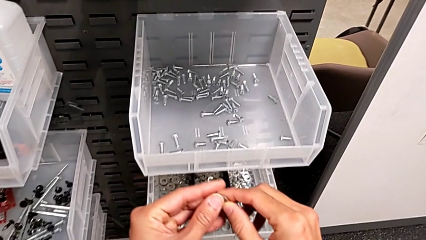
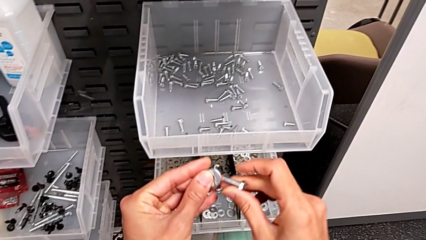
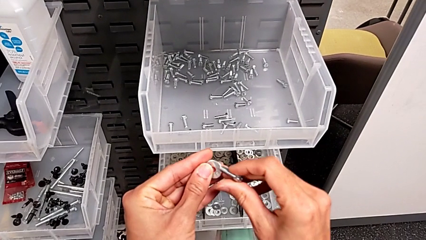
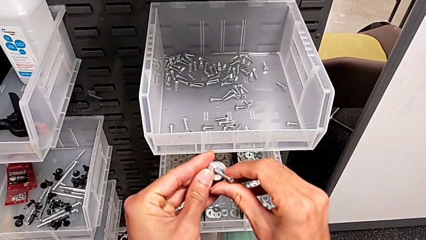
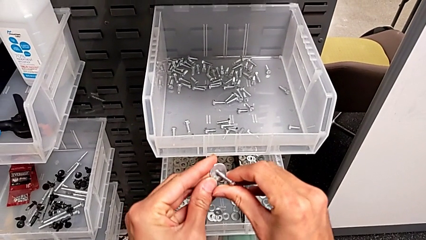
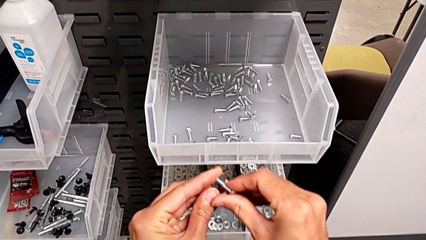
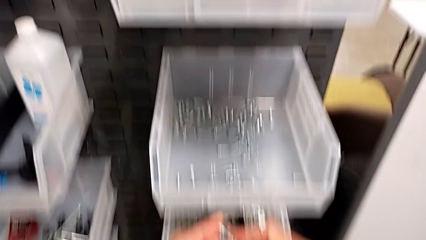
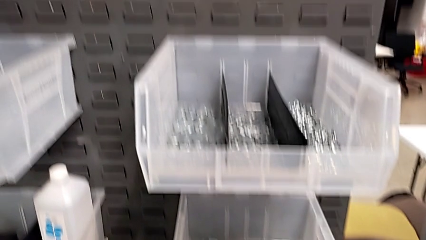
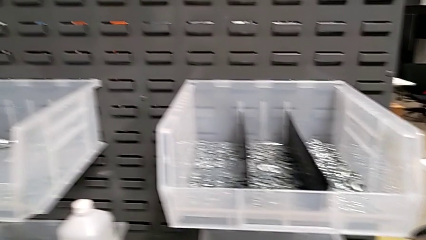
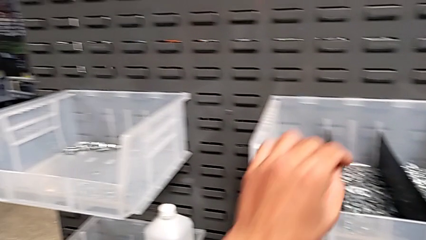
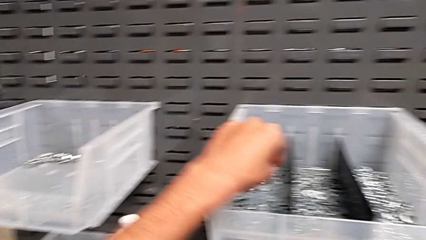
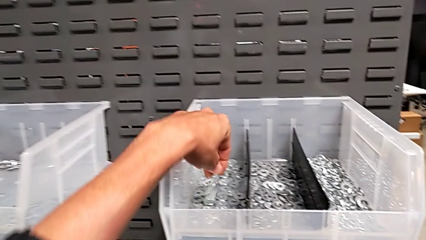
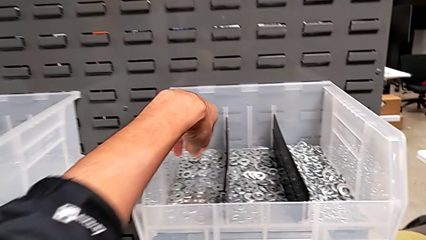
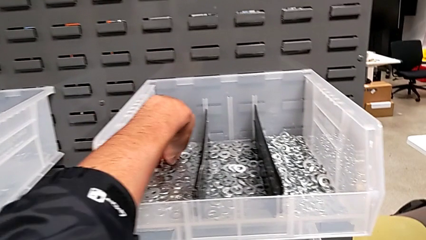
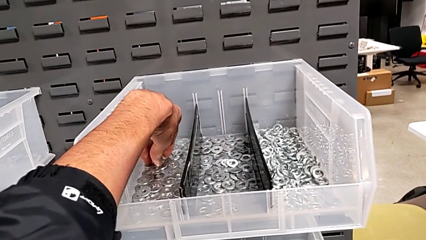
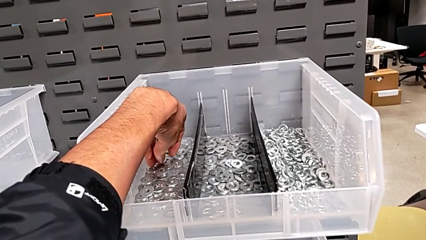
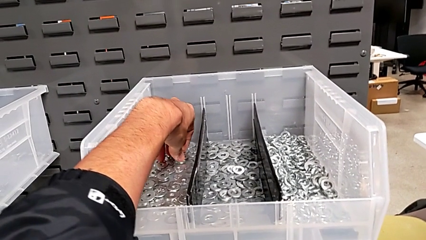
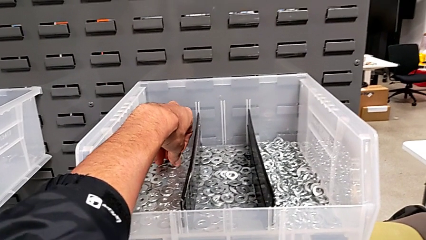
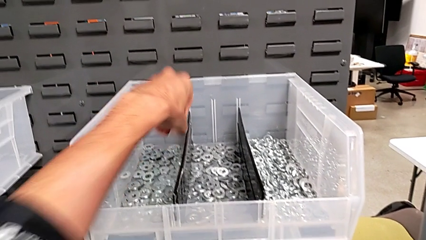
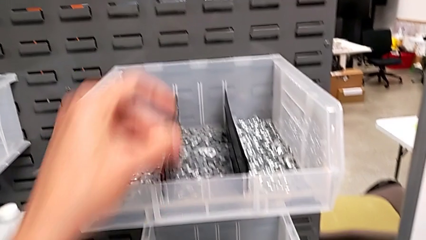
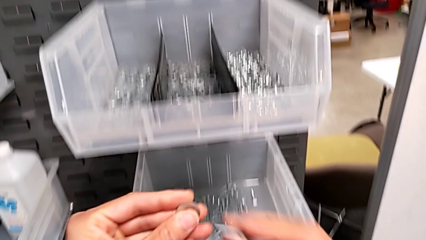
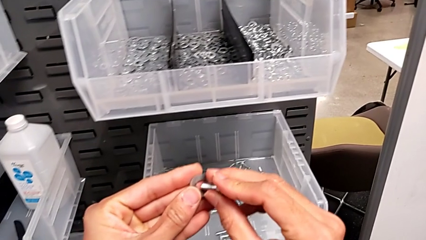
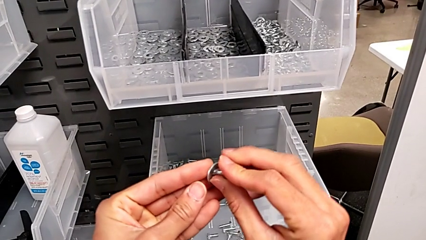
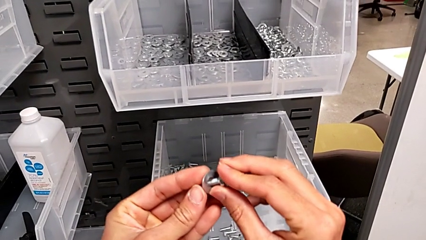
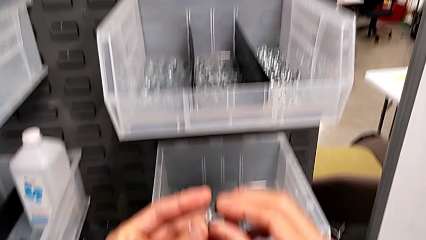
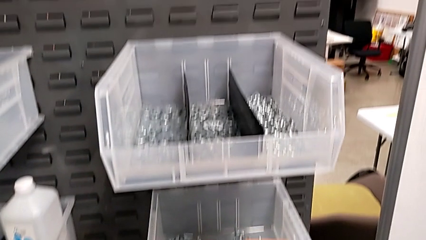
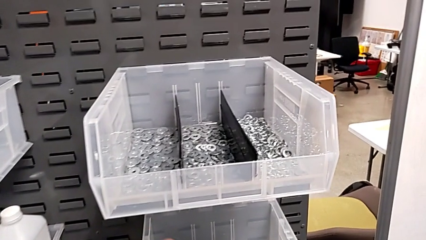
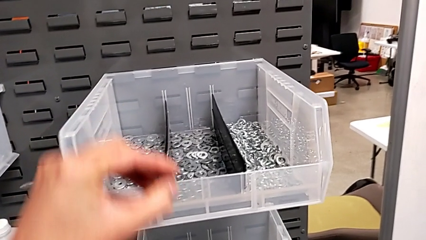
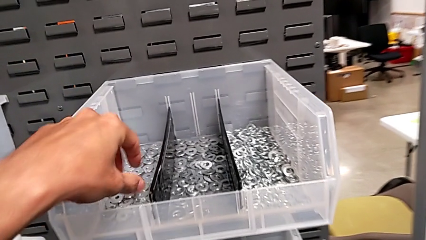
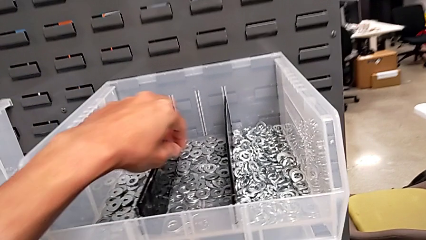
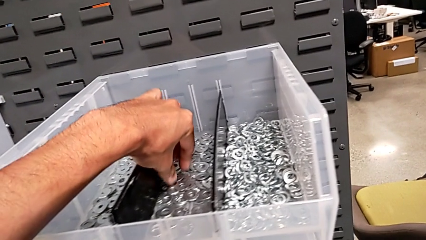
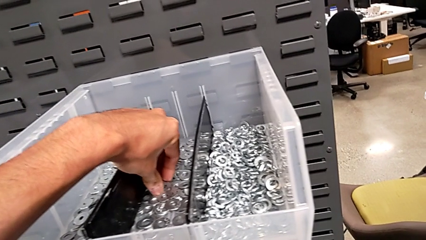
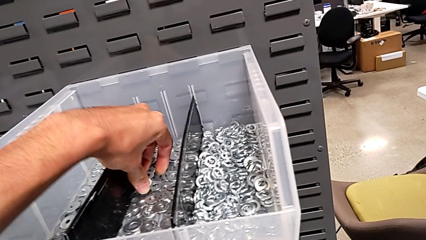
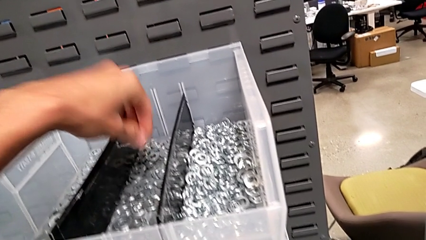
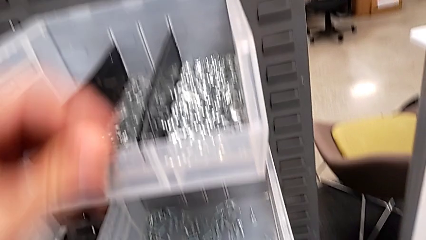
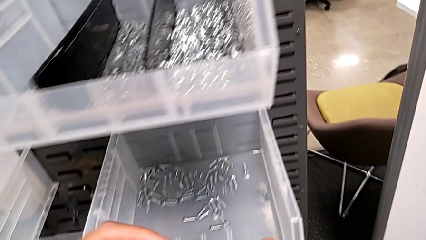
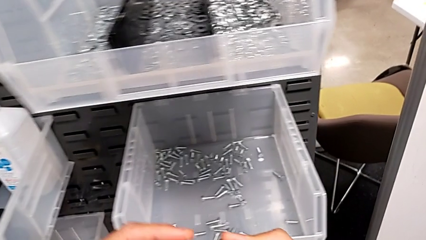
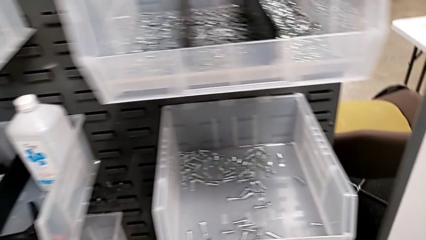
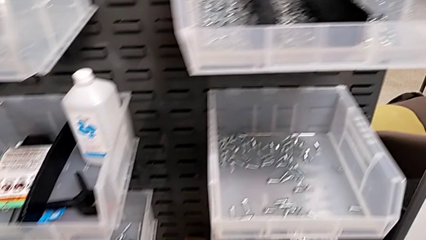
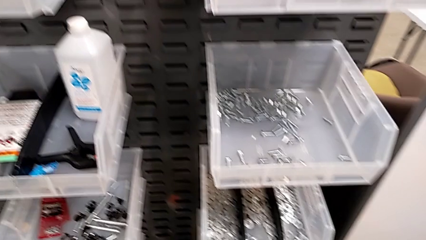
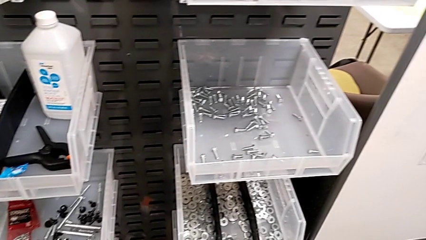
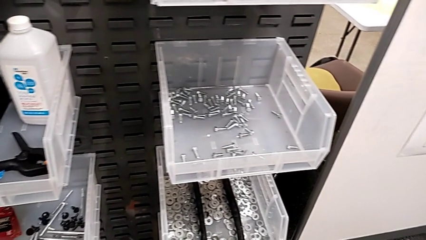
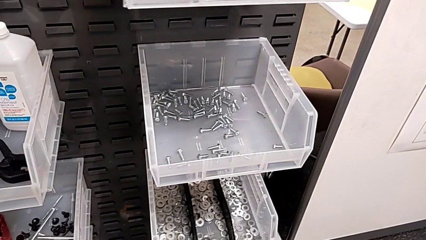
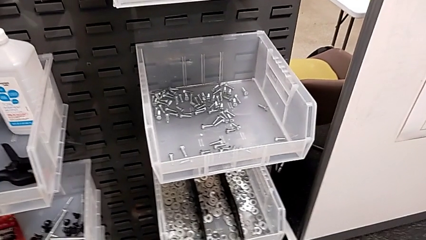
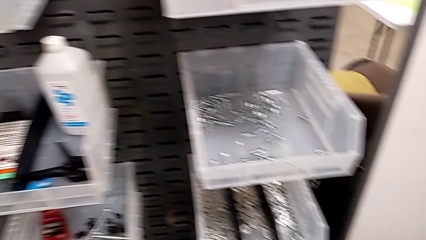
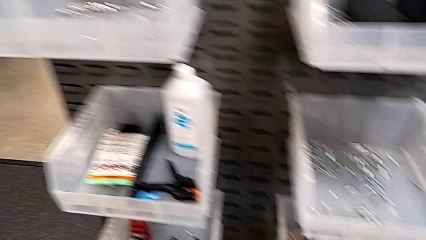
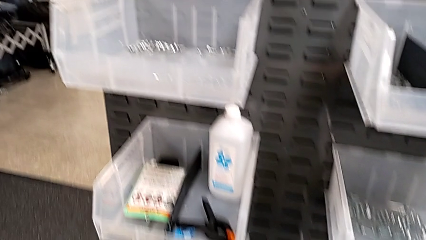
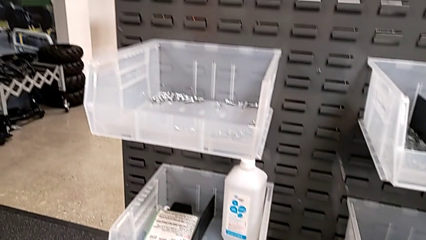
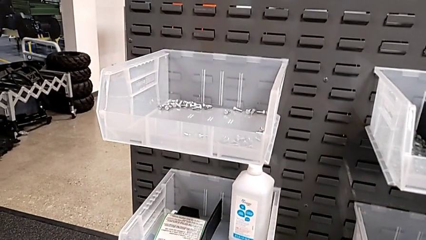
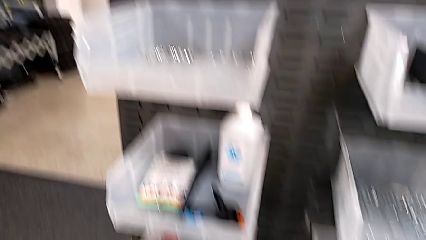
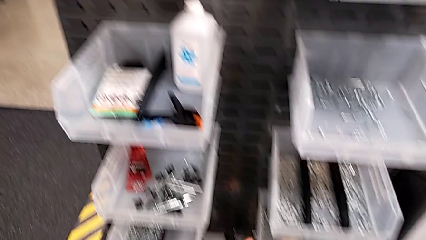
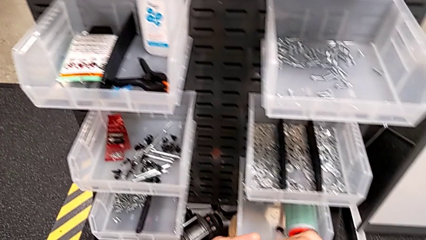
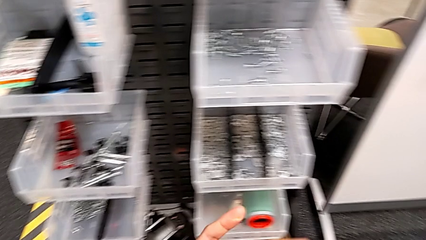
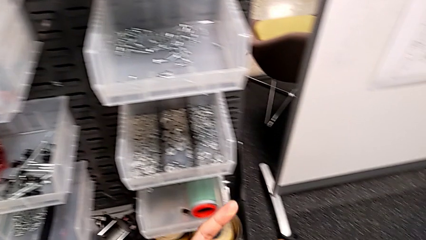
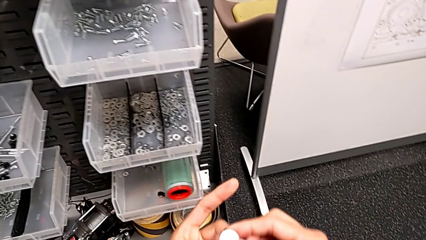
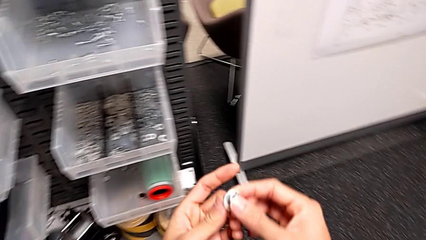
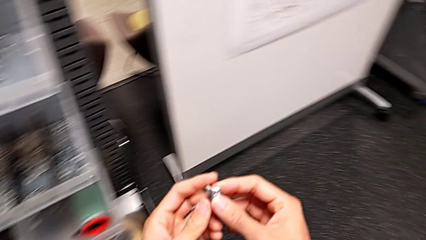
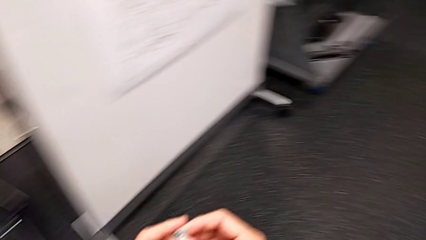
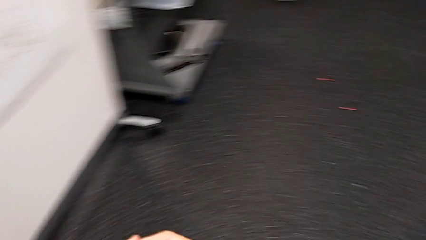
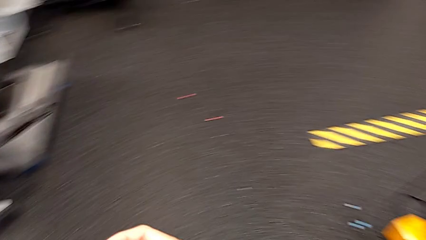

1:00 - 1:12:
The camera wearer is taking one washer and one bolt. They insert the washer, place it, grab it, insert it, place it, grab it and insert it.

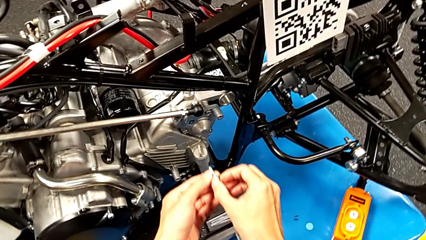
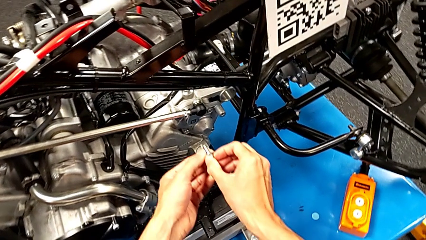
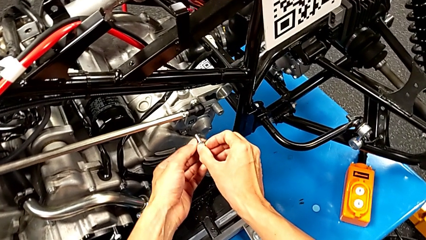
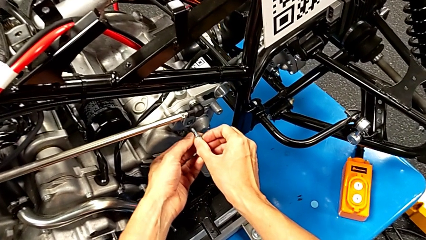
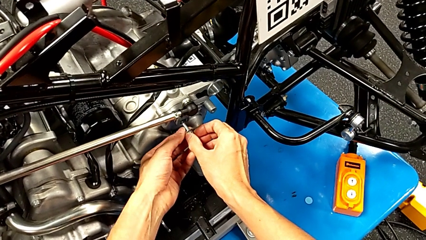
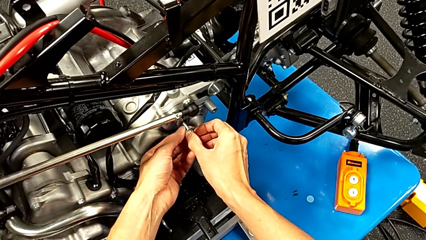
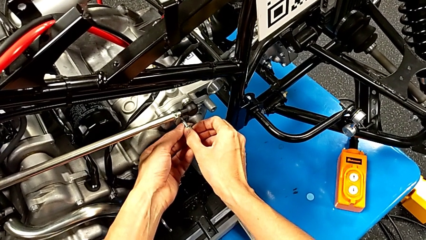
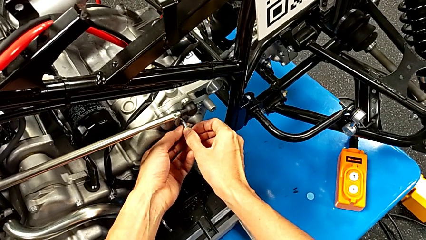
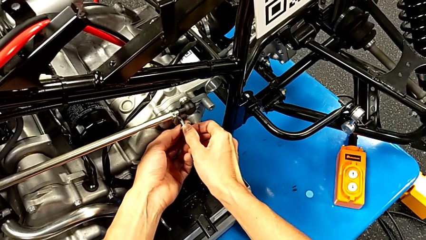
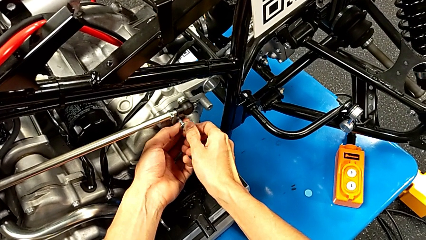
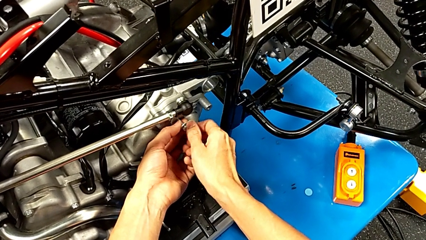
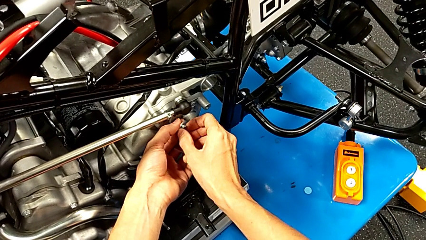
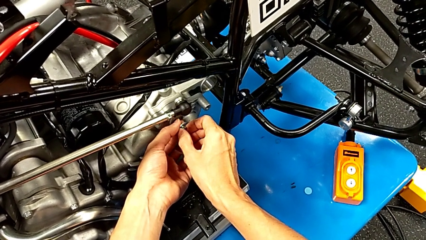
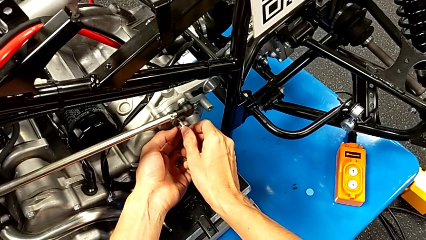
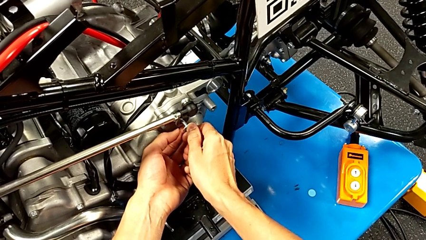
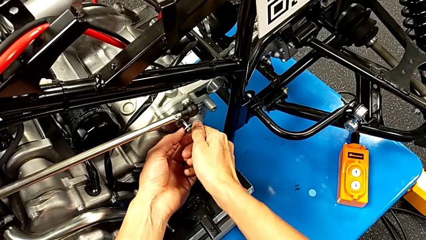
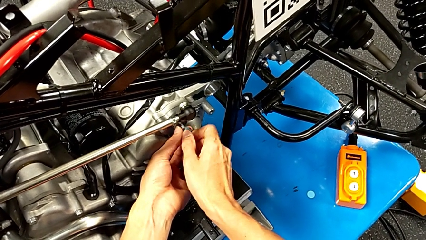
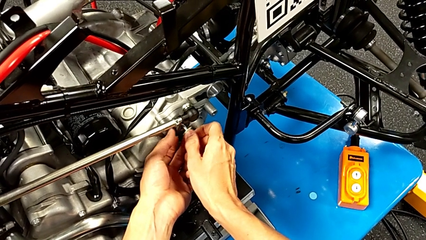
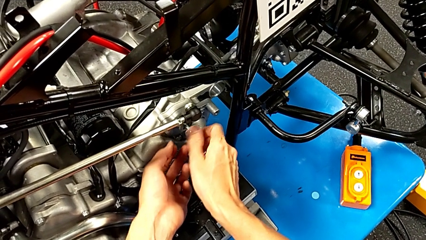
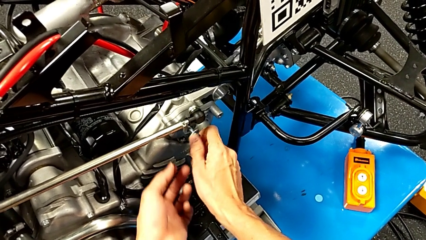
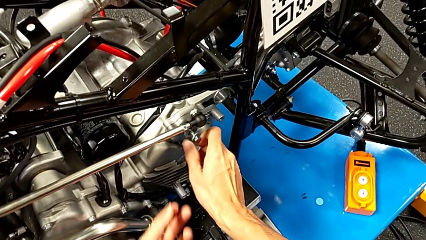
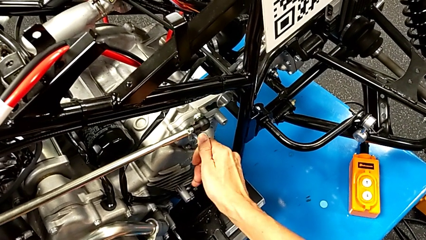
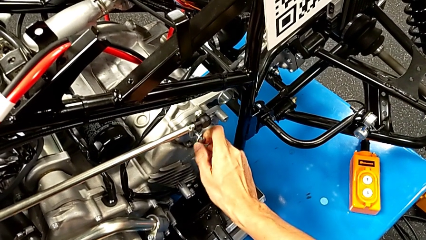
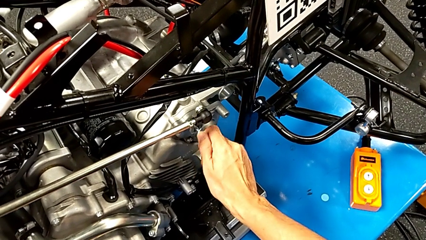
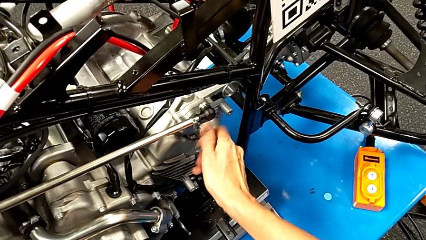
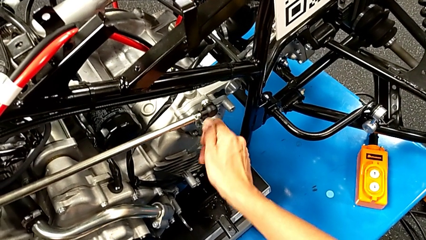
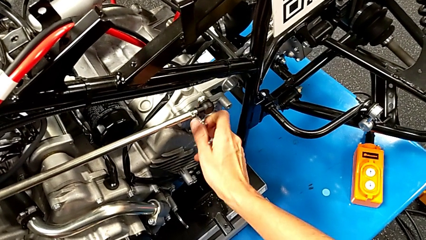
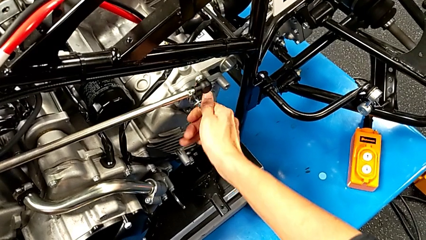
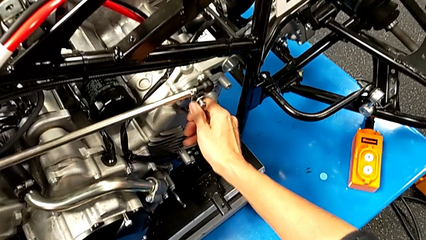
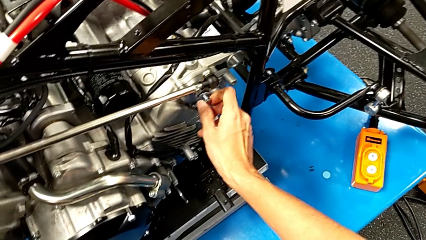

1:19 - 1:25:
The camera wearer is unscrewing the shift arm. They insert the bolt and begin to screw it.
